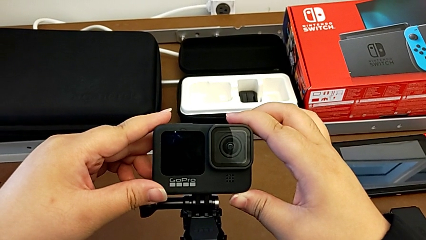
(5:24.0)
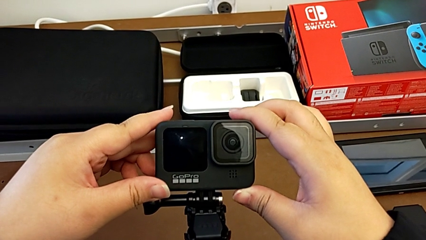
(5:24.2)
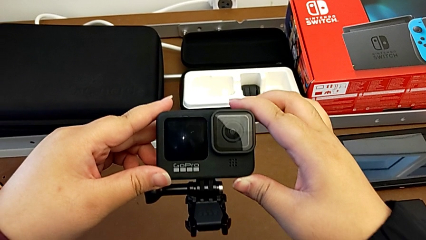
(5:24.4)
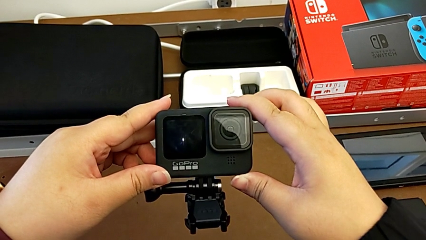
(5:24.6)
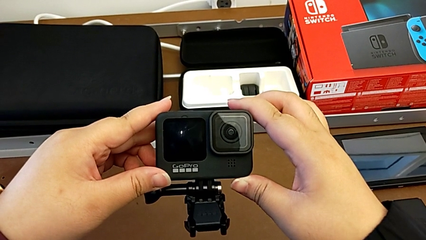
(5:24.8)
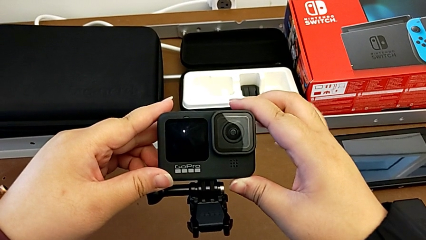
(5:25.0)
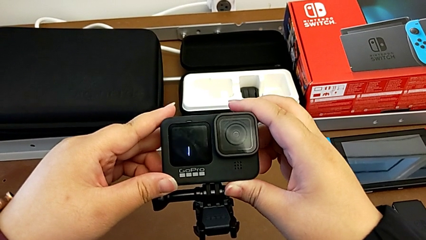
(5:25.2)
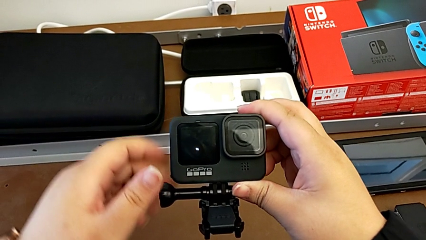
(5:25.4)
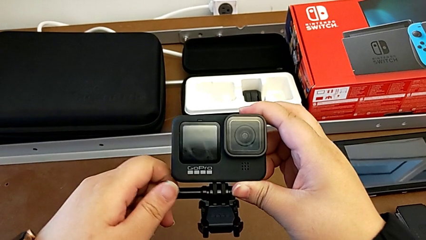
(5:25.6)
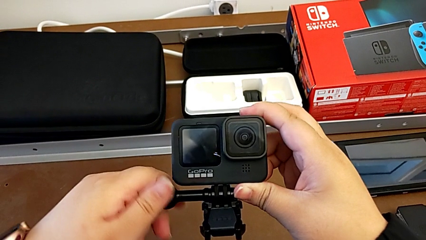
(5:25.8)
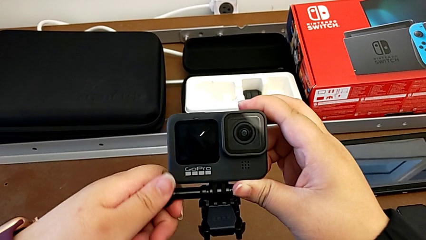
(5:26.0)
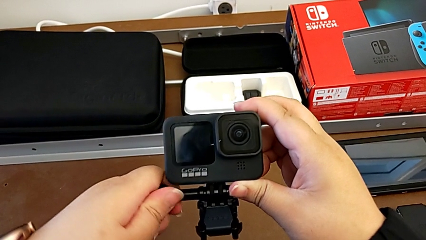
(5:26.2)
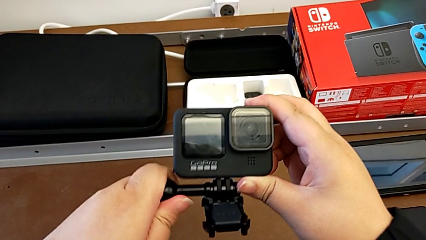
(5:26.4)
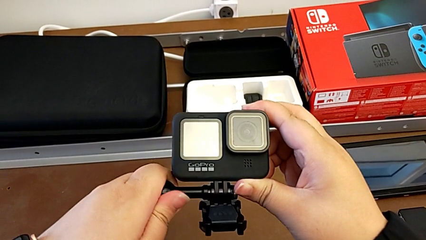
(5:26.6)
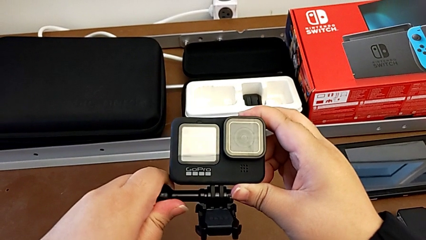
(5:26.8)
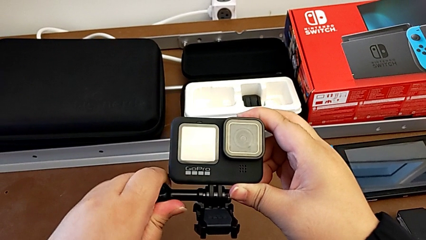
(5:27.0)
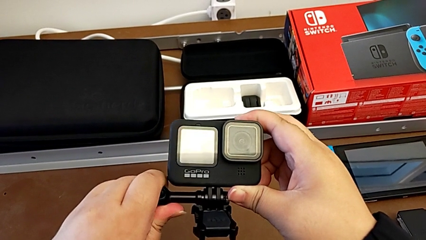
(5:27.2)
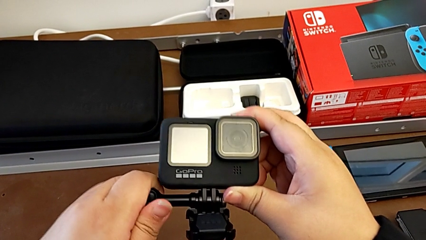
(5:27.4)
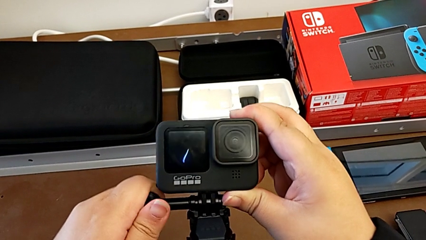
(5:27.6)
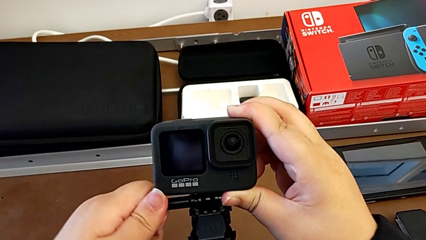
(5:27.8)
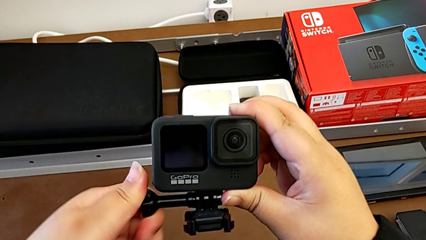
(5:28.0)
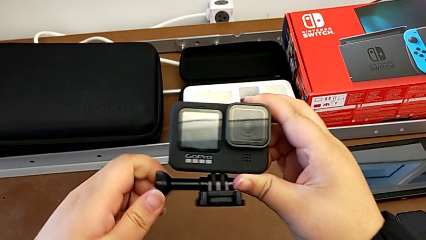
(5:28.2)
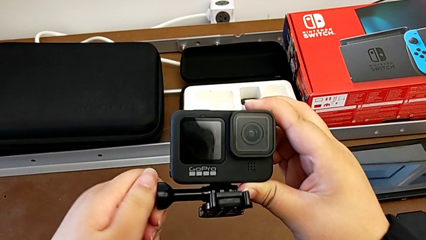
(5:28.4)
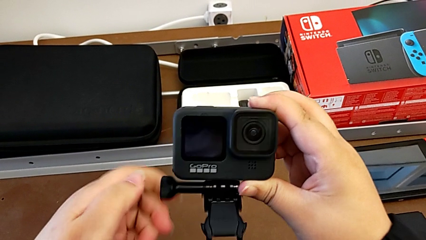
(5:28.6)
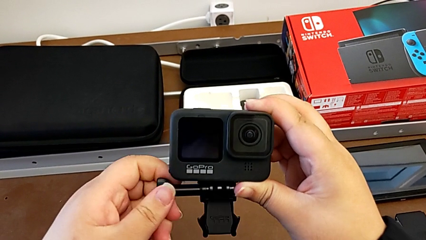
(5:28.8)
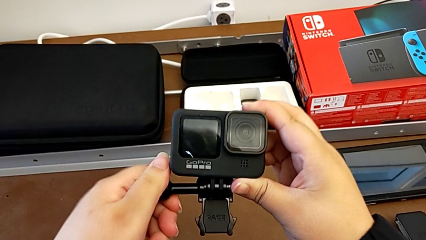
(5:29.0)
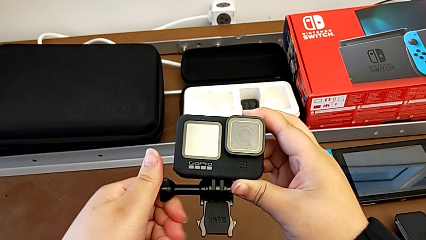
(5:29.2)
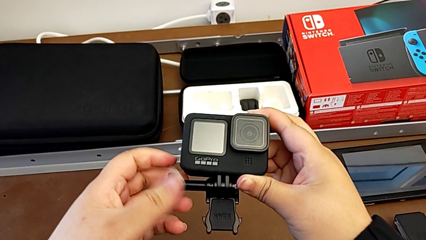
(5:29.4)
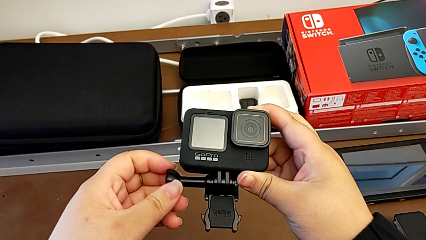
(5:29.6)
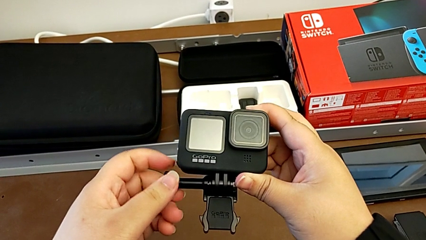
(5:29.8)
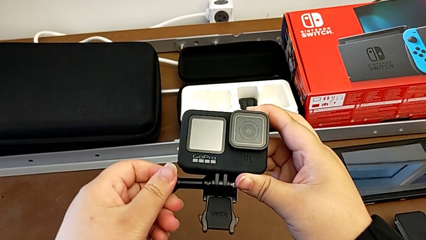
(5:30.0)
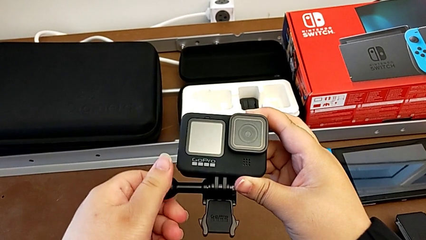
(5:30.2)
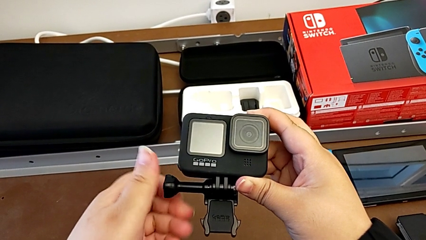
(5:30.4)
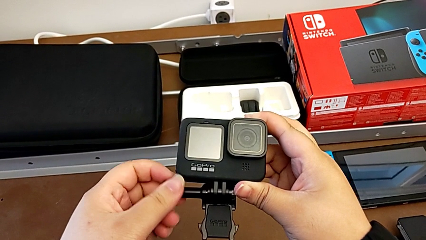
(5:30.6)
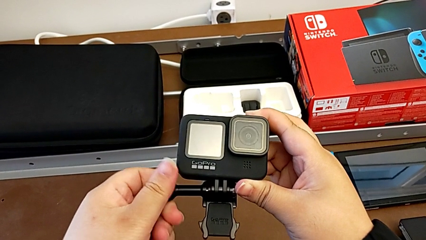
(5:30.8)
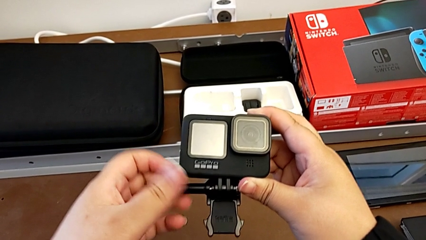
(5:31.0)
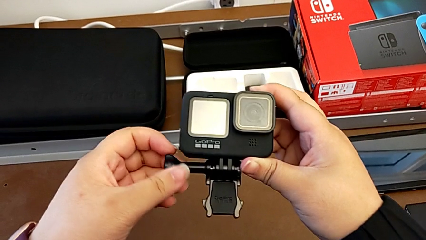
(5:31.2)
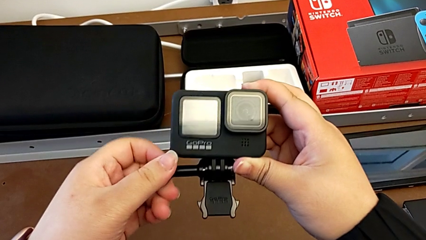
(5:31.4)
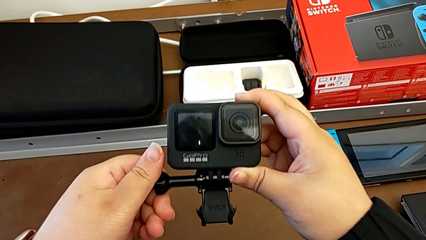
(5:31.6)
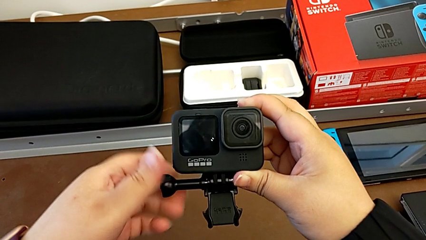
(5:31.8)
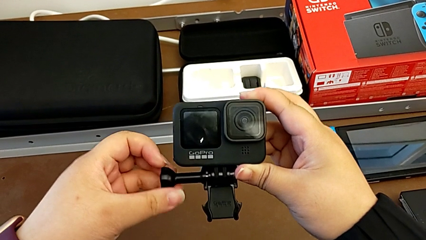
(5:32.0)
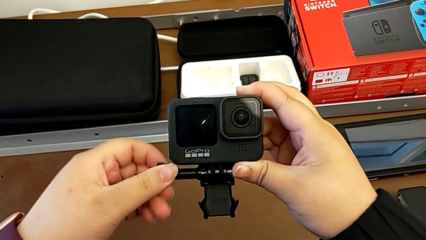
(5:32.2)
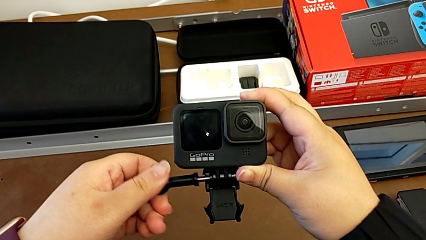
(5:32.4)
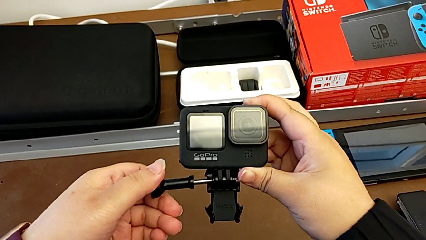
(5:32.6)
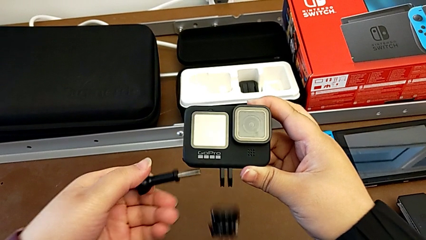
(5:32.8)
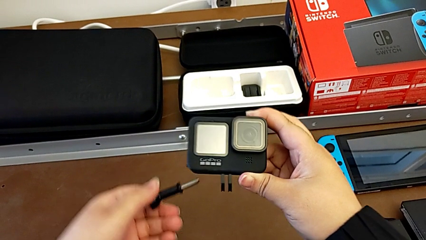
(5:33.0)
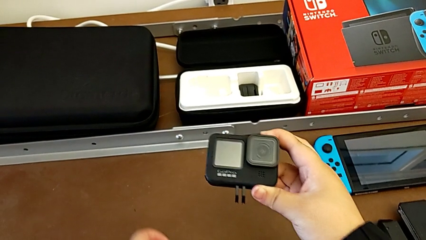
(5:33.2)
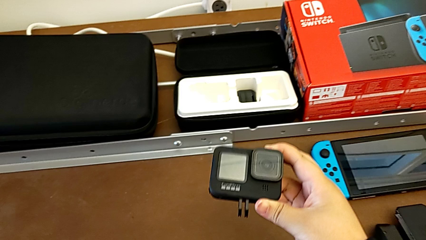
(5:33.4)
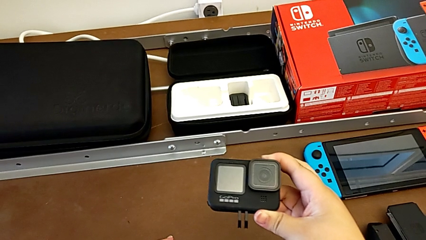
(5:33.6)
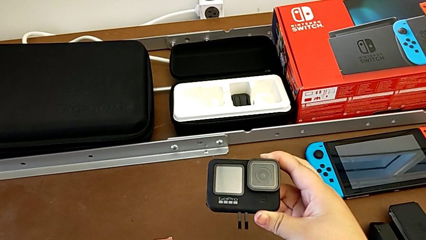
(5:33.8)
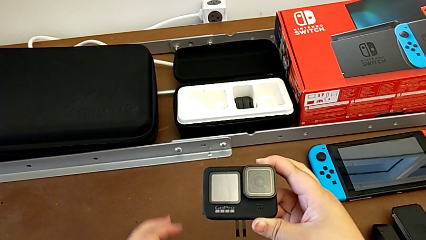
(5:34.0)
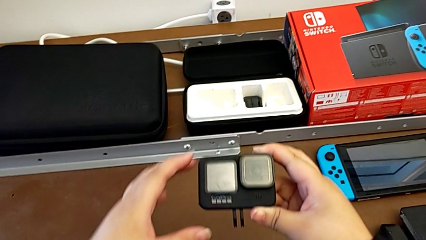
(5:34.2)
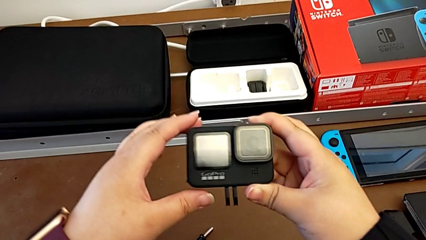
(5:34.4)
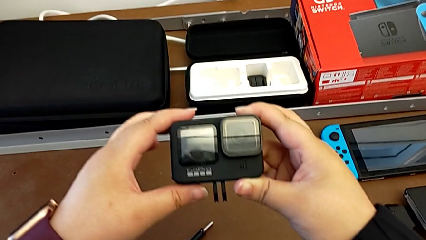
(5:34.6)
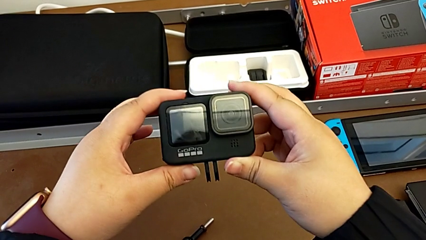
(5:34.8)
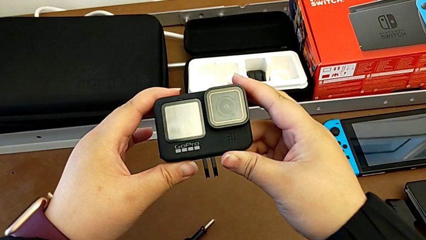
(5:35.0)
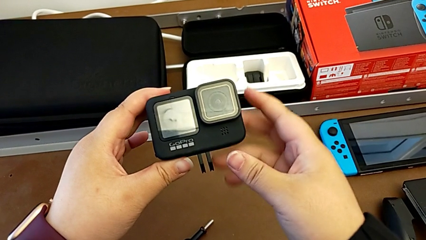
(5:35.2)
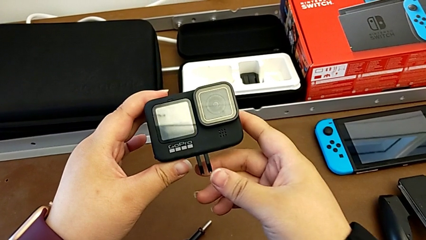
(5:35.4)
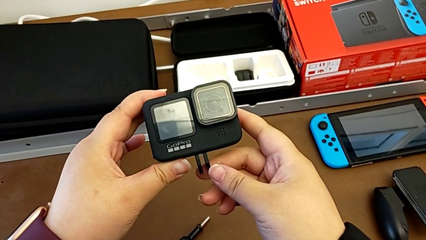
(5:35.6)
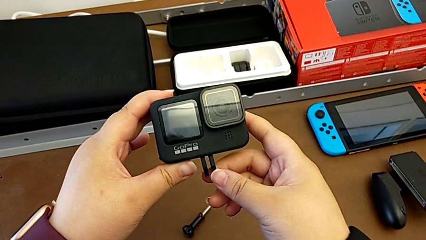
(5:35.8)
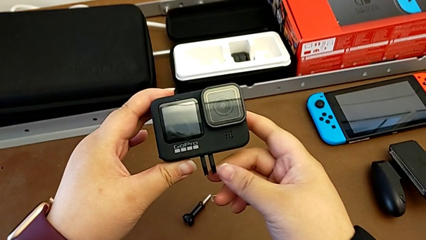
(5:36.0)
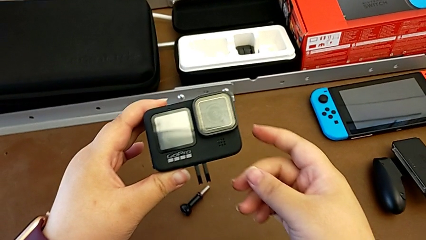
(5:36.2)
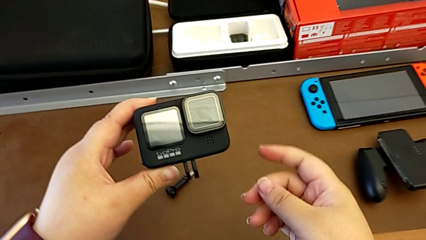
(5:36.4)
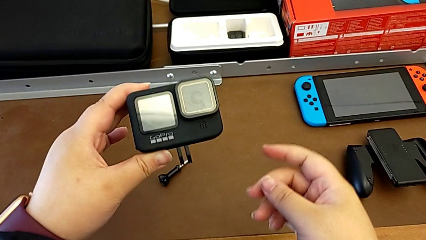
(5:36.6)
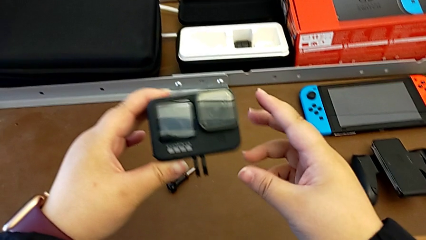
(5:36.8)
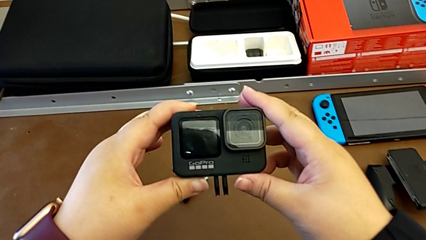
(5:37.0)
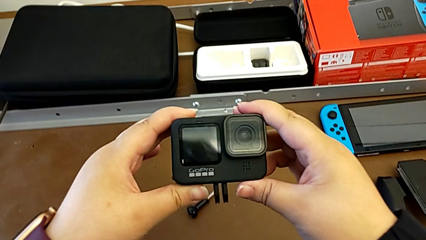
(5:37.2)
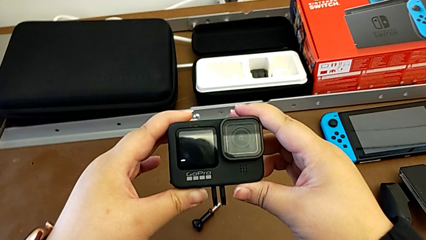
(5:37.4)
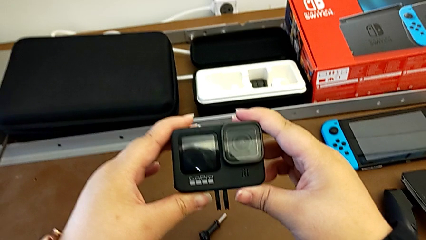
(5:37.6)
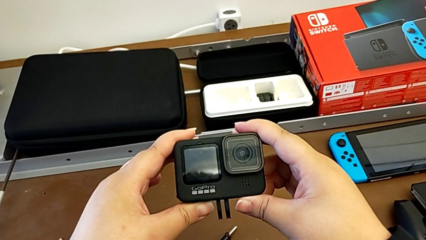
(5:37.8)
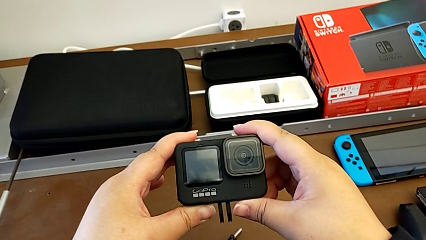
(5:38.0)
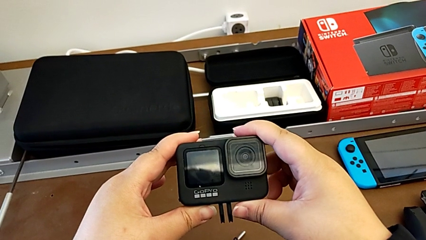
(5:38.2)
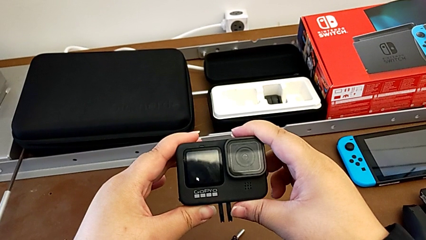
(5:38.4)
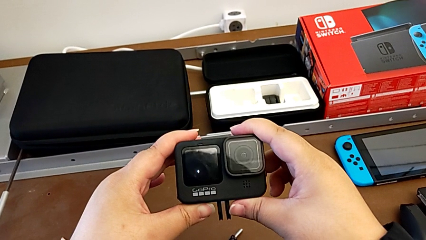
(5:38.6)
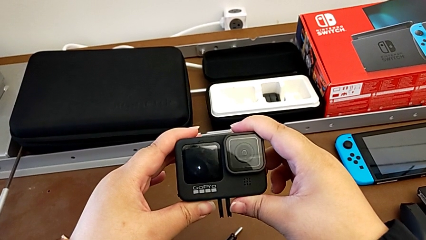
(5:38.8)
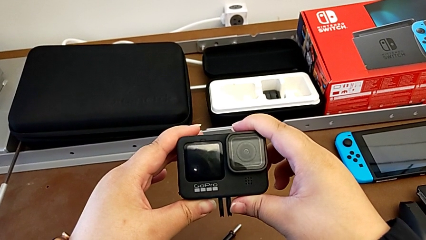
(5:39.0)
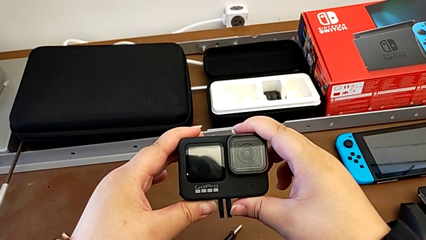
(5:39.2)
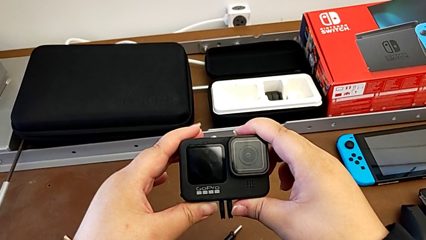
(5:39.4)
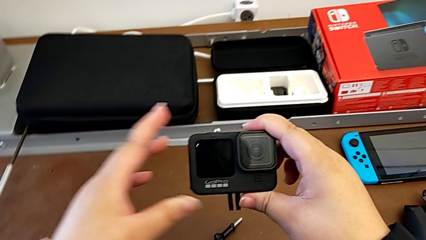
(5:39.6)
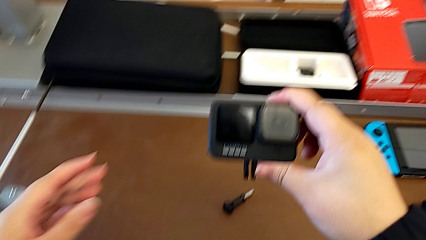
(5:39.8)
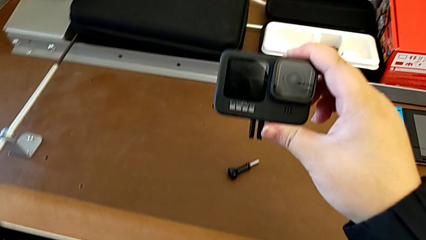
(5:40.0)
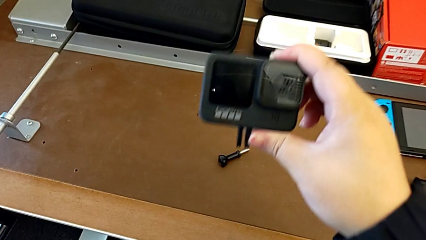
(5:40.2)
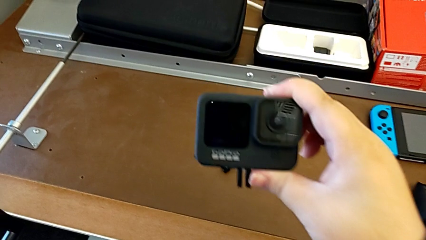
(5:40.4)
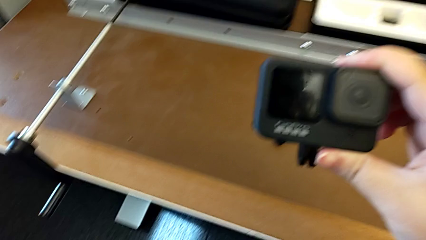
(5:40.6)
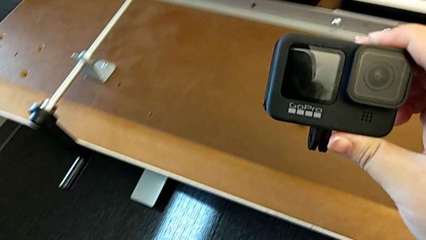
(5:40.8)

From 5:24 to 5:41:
The camera wearer disassembles the GoPro from the strap. They unscrew the strap, drop it and hold the GoPro.
